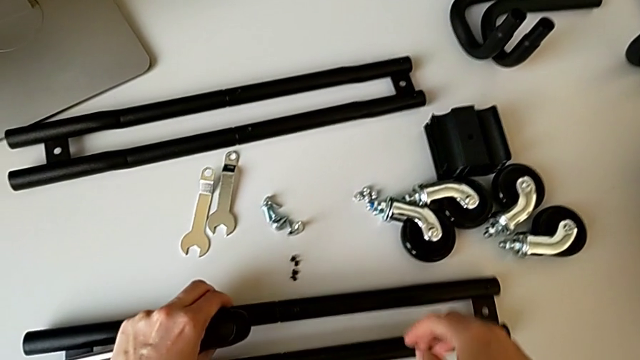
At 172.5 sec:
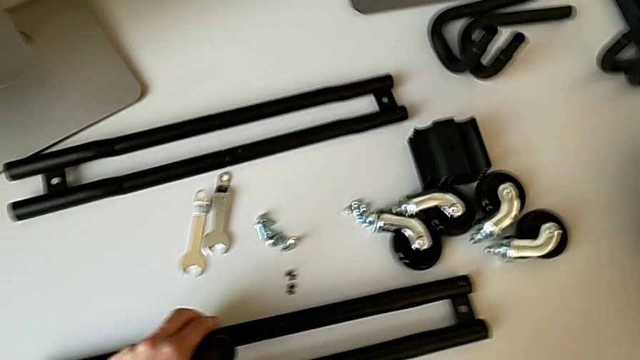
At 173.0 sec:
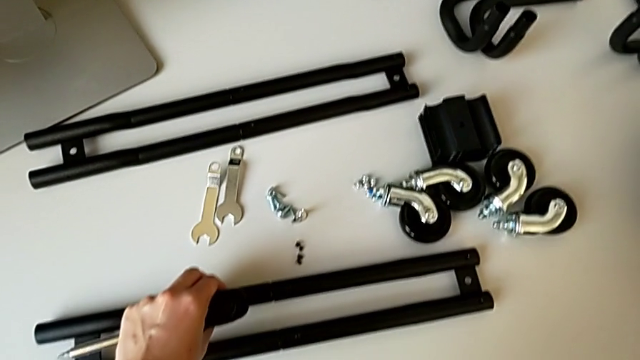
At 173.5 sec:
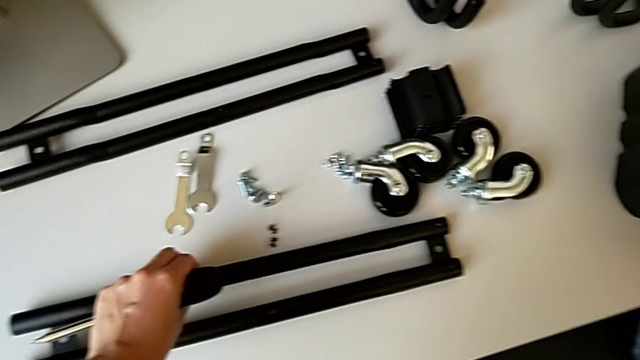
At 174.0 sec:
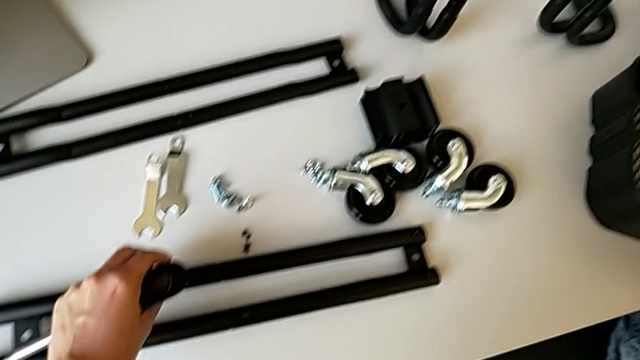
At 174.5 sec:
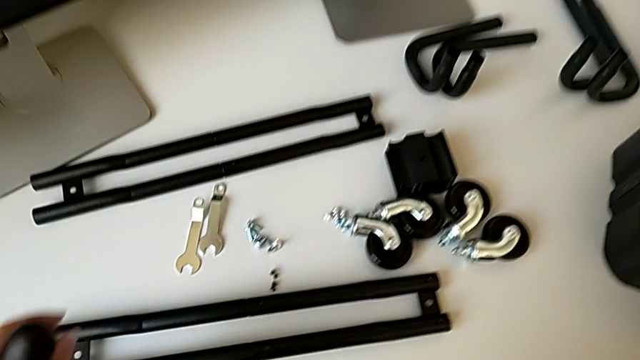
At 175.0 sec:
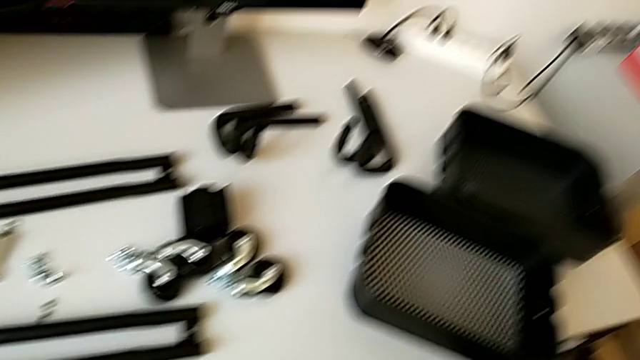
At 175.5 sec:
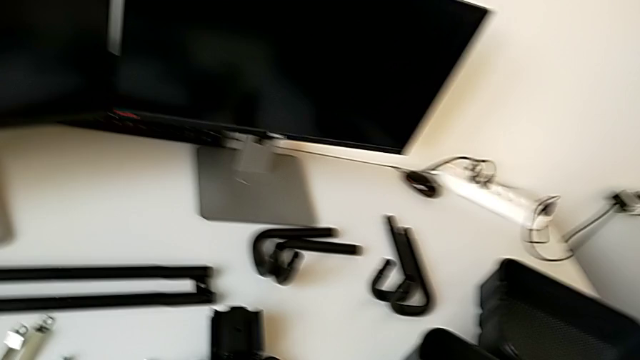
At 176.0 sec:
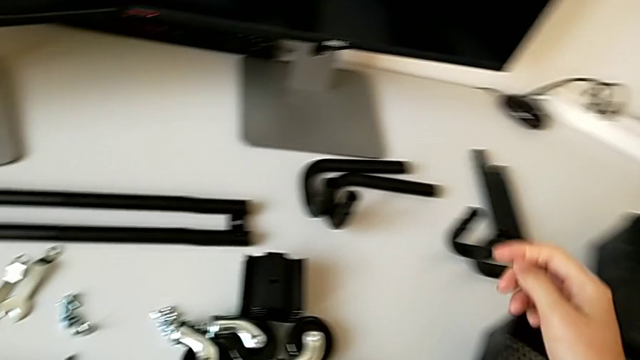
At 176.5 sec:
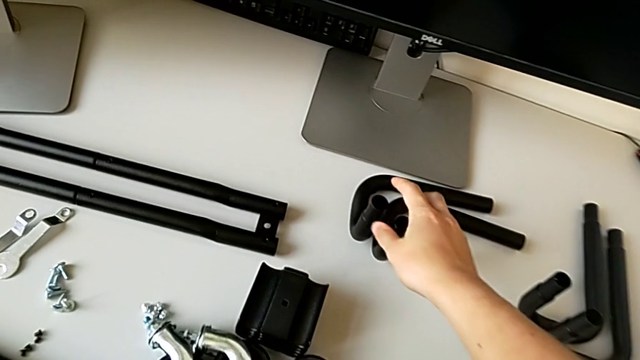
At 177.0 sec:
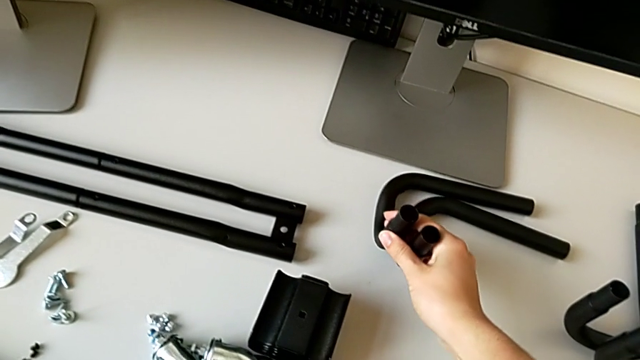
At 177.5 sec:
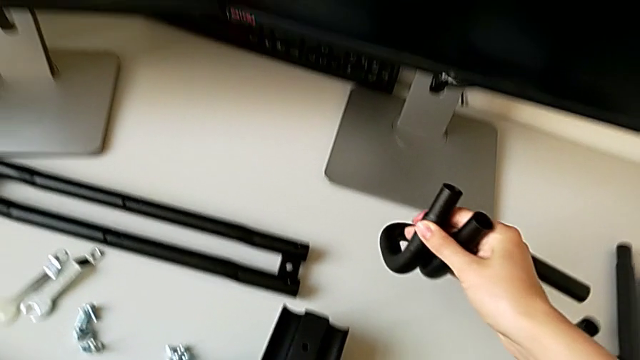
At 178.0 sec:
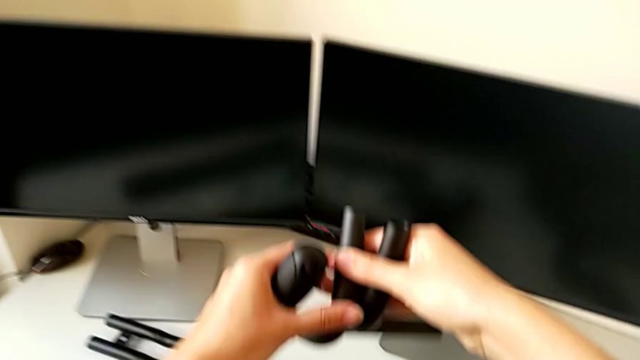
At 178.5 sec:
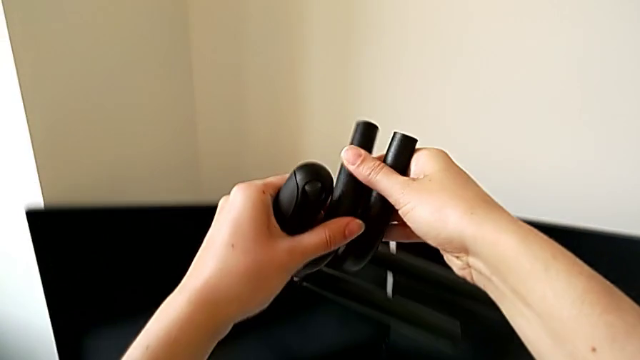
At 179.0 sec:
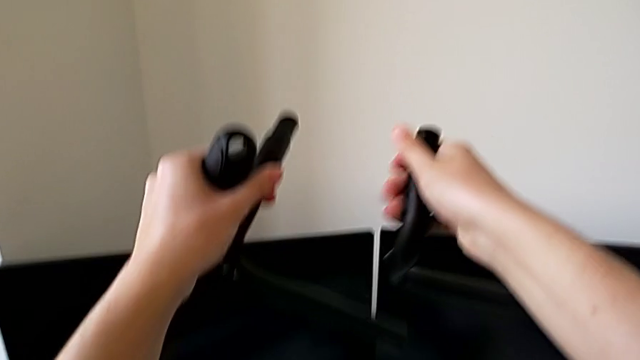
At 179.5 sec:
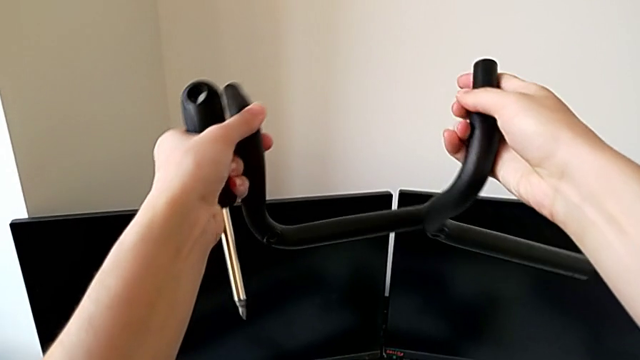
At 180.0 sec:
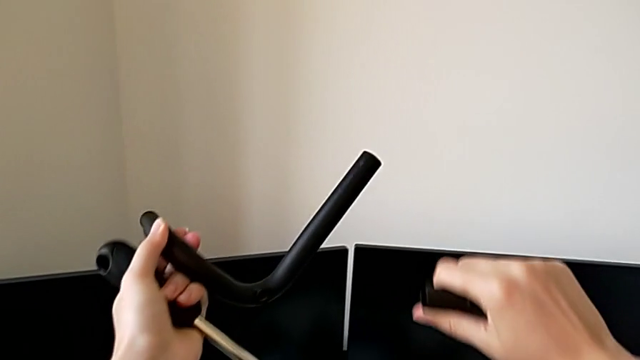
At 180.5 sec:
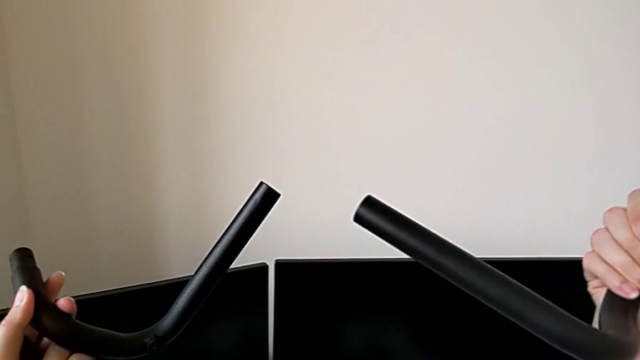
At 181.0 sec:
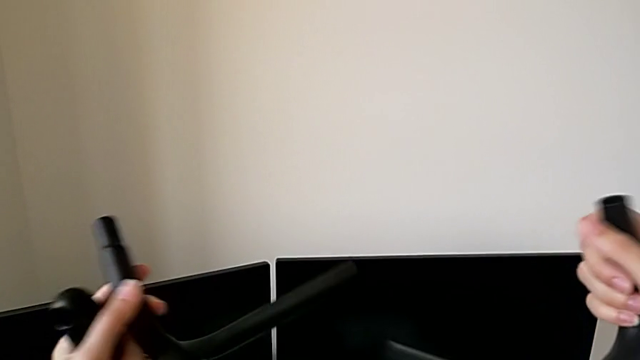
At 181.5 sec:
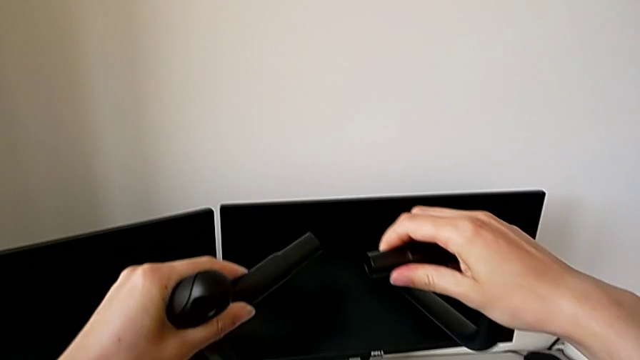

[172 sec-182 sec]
The camera wearer is assembling the half frame. They approach the frame, grab it and lift it.

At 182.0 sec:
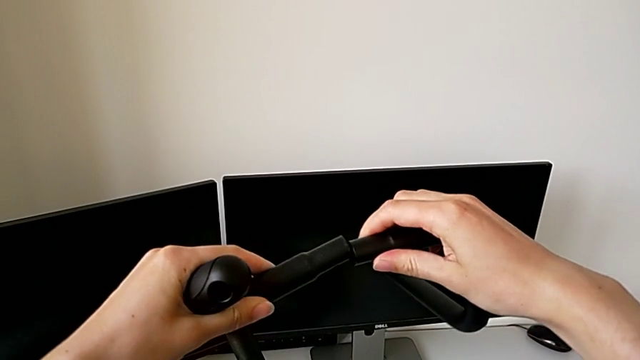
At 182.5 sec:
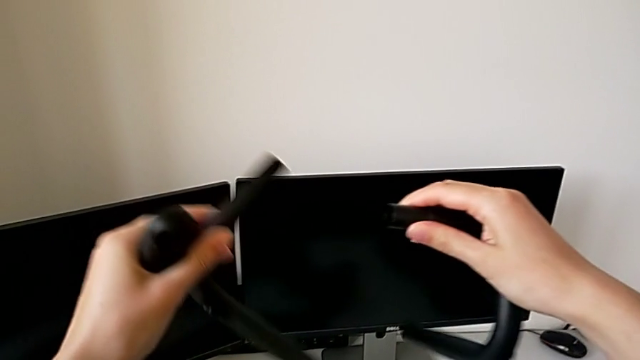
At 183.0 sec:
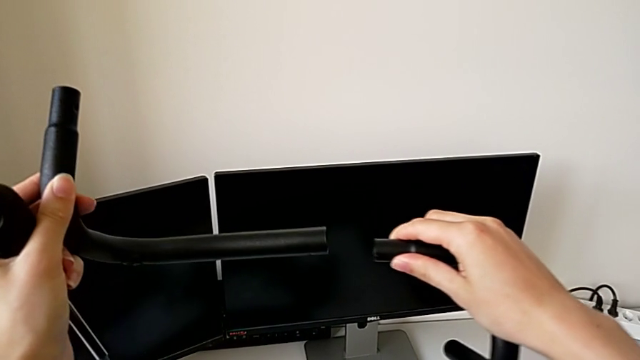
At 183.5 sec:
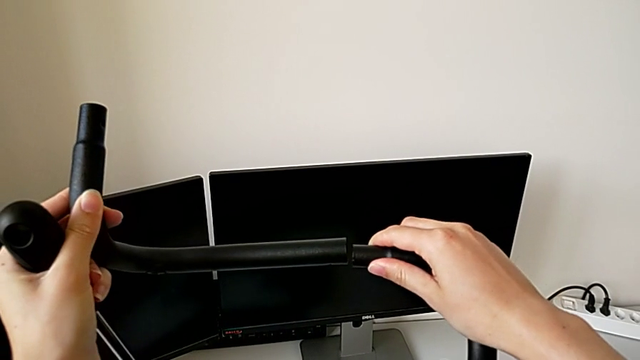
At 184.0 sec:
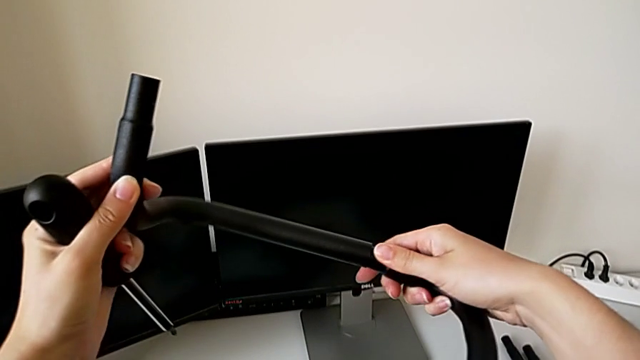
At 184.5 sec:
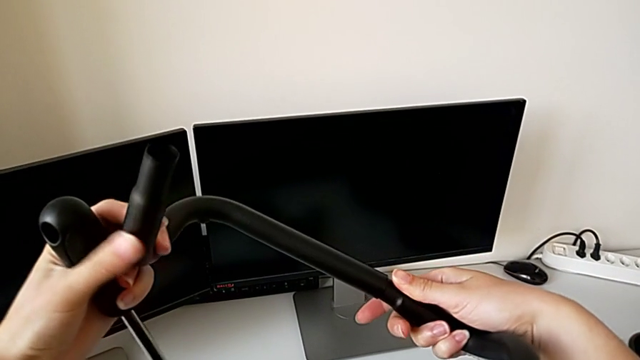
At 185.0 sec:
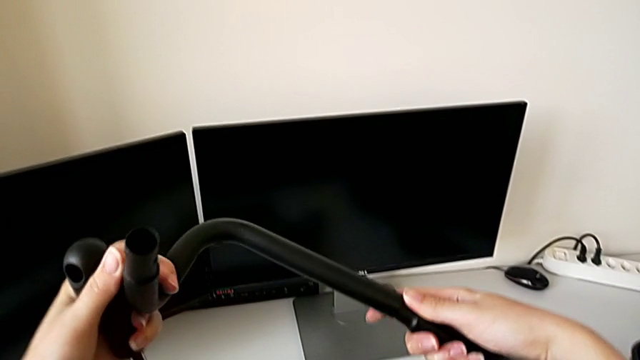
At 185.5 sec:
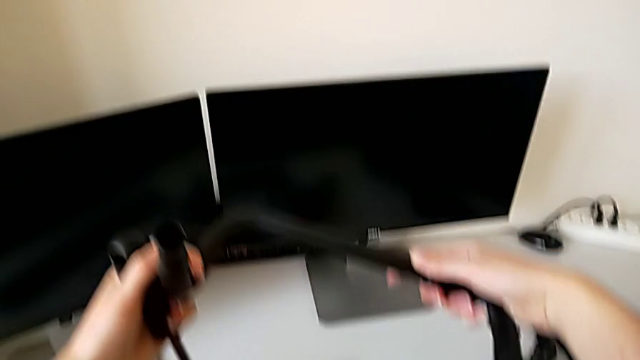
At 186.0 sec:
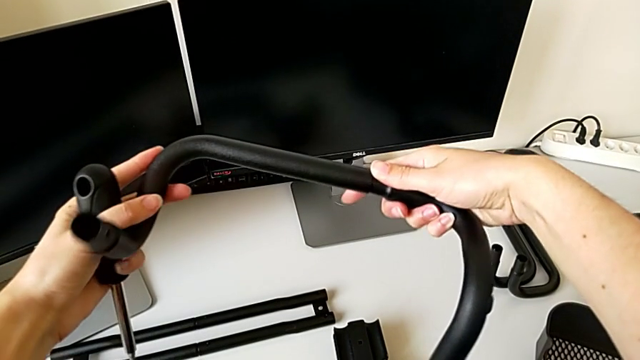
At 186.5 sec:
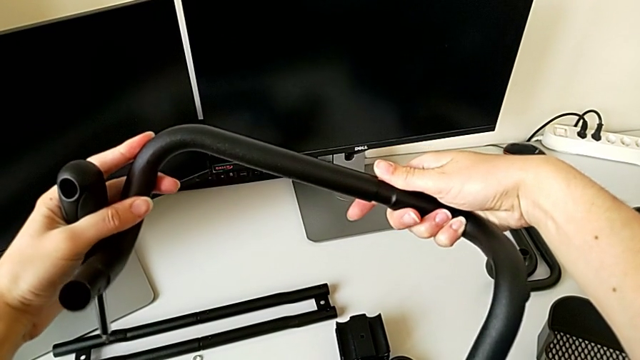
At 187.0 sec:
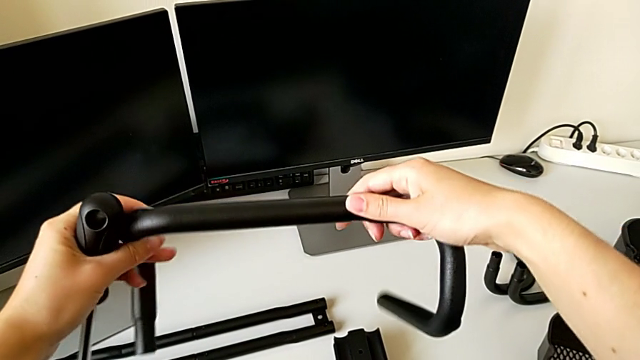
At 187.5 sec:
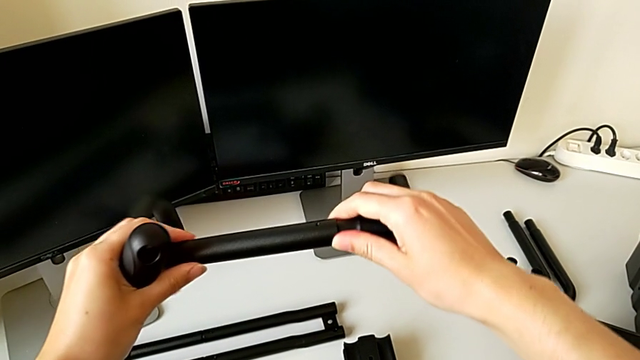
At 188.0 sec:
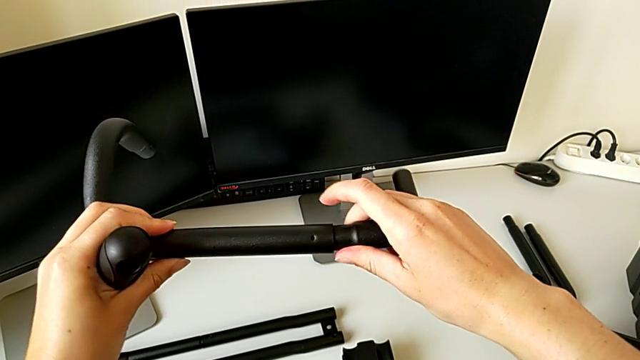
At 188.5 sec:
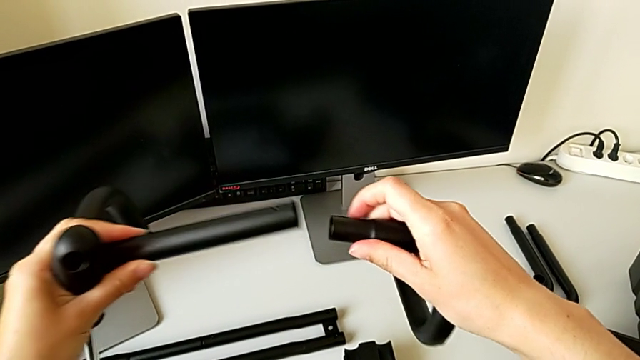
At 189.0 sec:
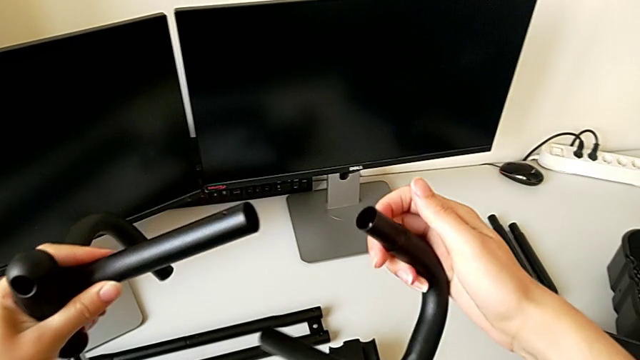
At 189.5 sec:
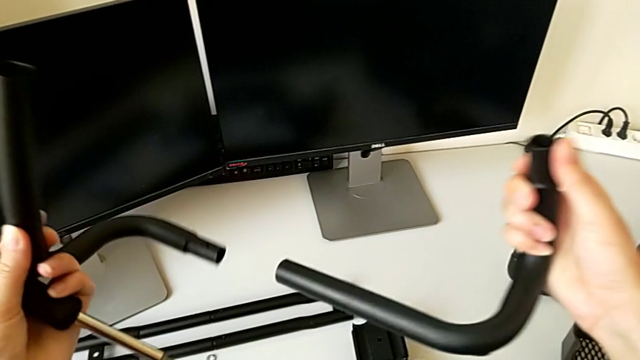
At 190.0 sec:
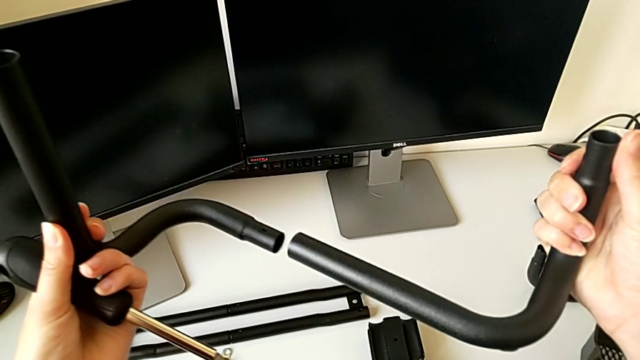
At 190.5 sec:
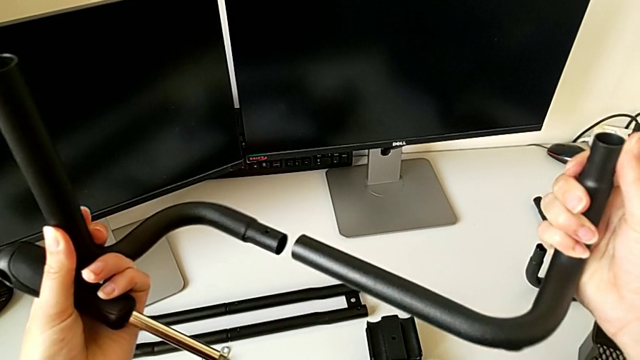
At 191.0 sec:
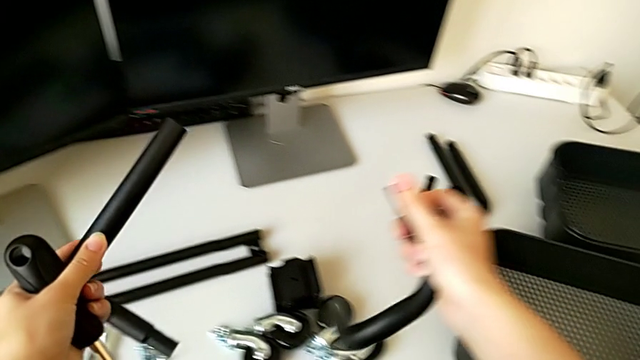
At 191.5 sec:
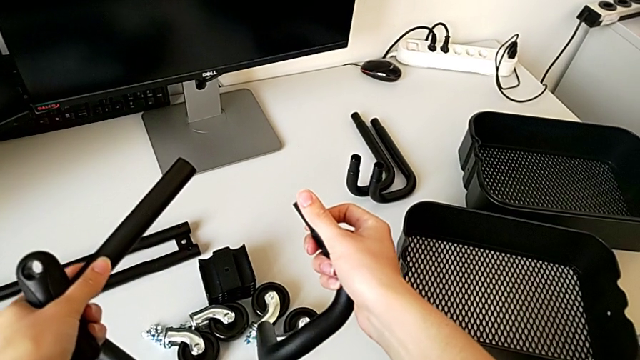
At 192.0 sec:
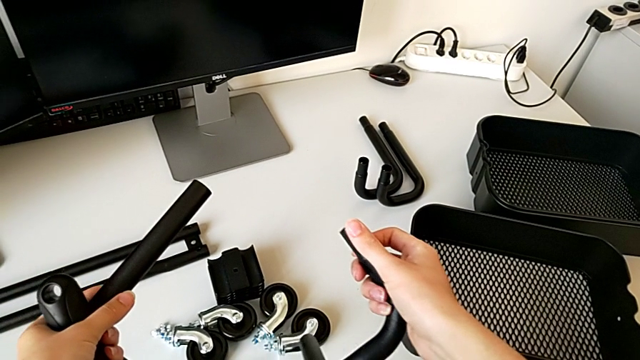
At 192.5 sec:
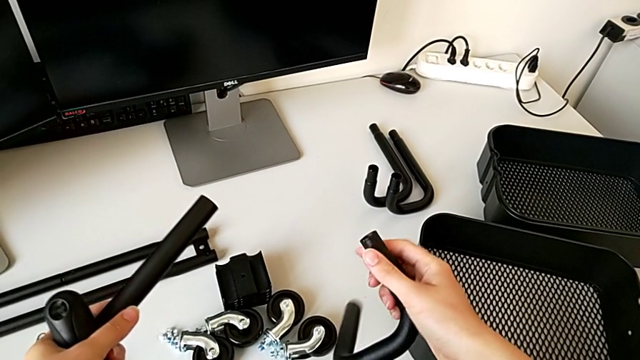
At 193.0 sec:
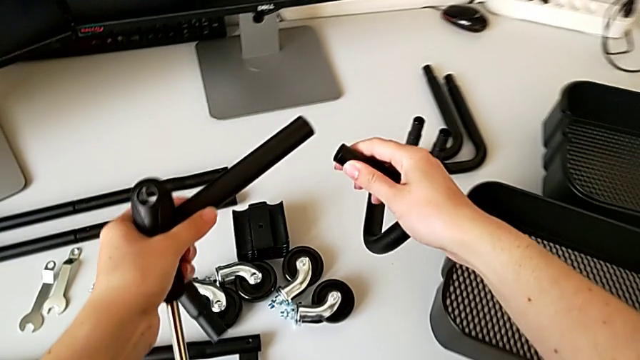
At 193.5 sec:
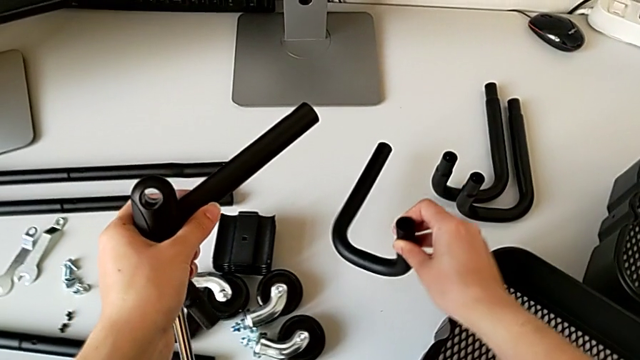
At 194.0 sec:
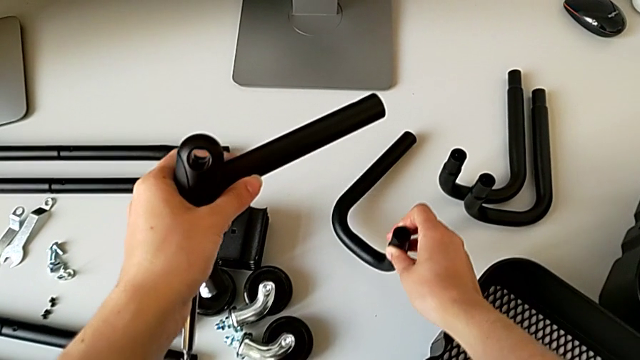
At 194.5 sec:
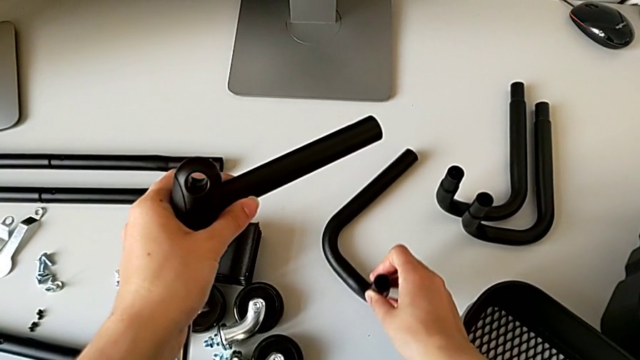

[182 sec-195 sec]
The camera wearer is assembling the half frame. They wrongly grab the leg and place the frame.
